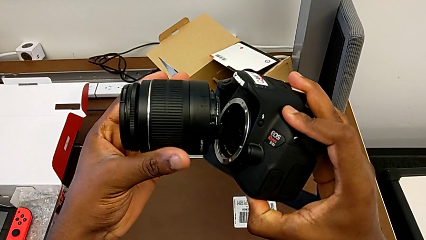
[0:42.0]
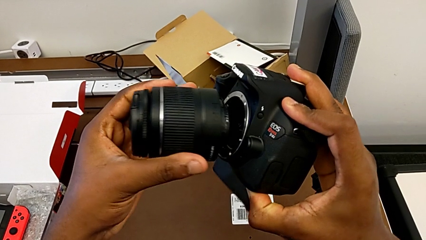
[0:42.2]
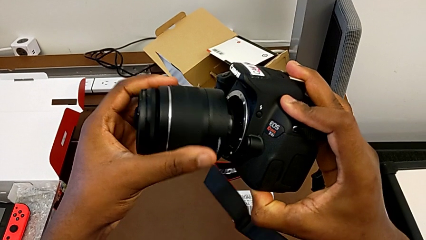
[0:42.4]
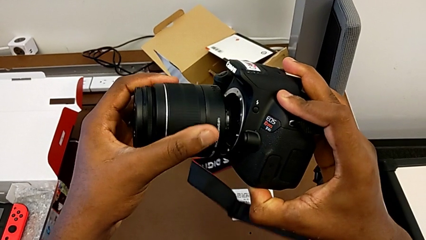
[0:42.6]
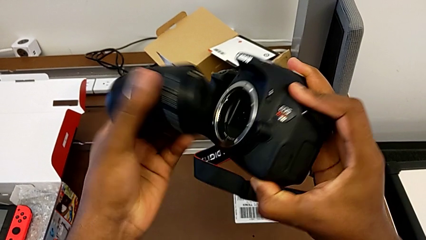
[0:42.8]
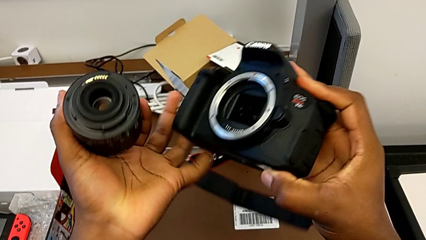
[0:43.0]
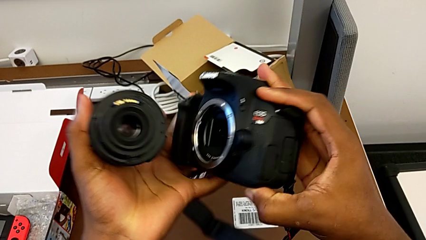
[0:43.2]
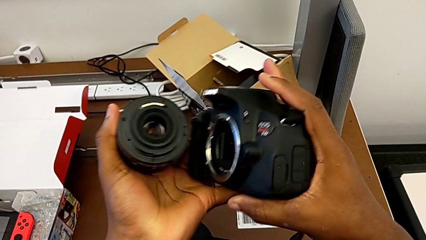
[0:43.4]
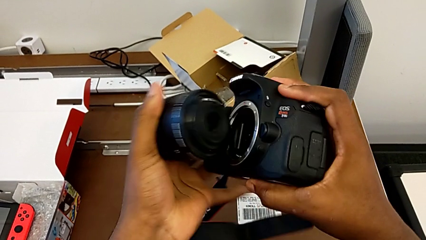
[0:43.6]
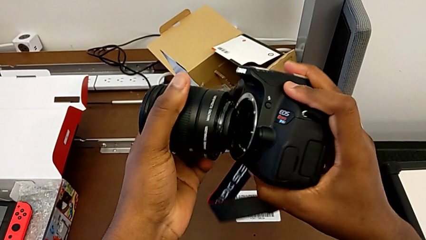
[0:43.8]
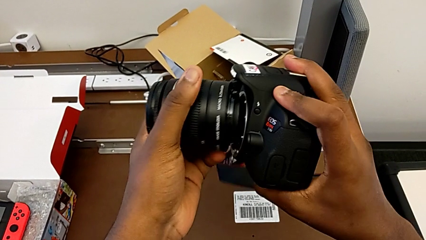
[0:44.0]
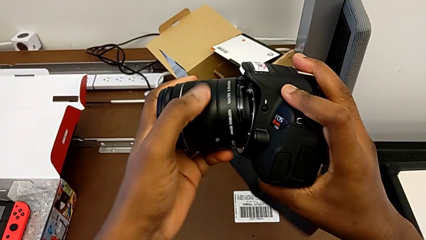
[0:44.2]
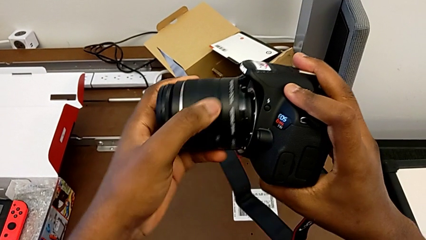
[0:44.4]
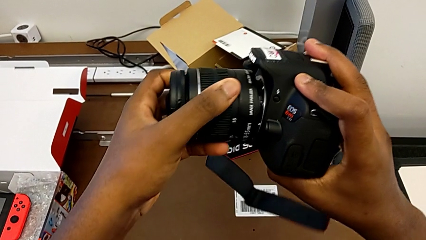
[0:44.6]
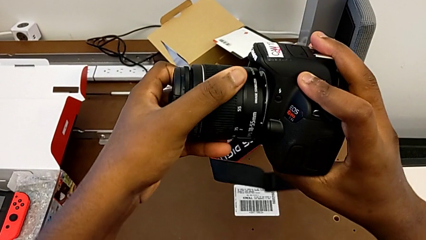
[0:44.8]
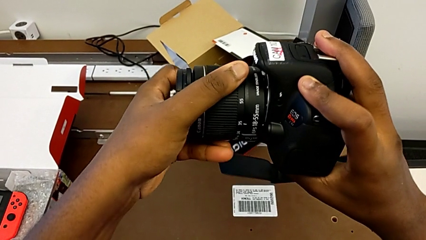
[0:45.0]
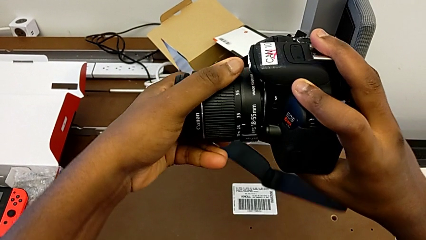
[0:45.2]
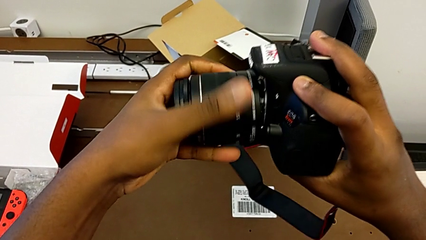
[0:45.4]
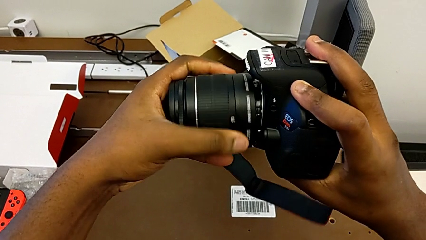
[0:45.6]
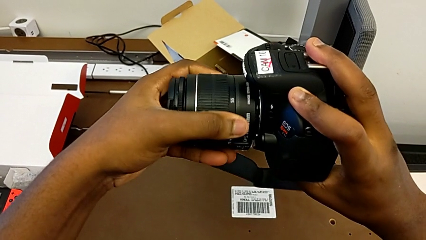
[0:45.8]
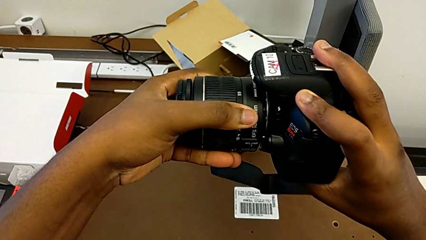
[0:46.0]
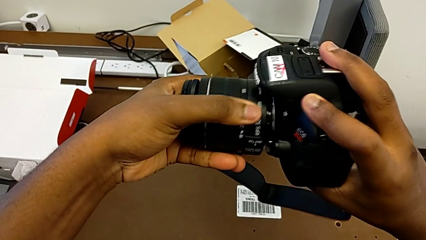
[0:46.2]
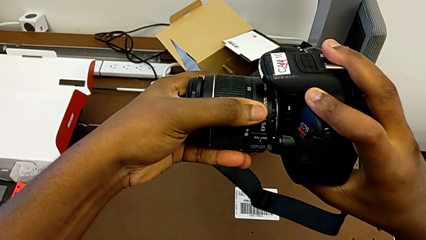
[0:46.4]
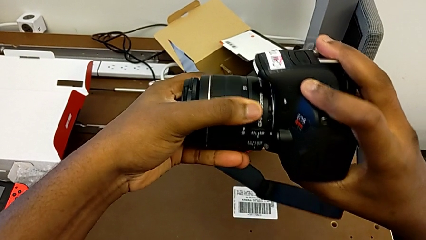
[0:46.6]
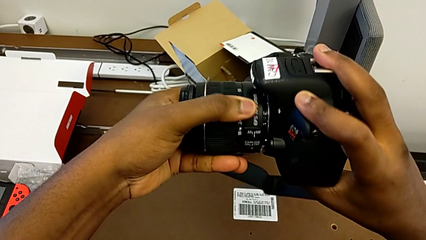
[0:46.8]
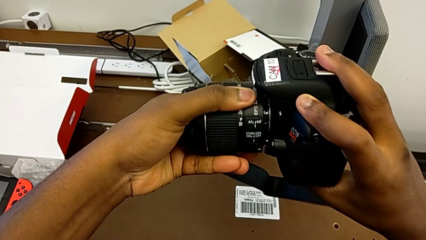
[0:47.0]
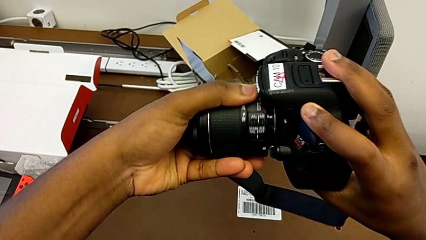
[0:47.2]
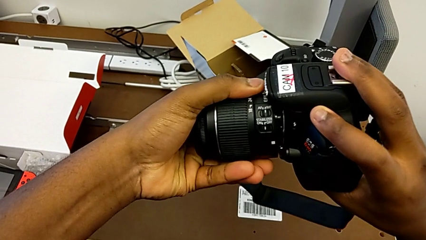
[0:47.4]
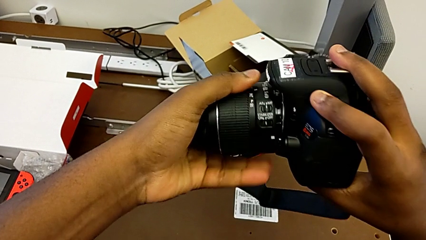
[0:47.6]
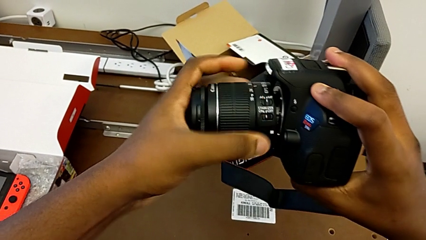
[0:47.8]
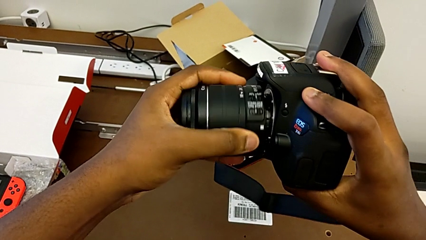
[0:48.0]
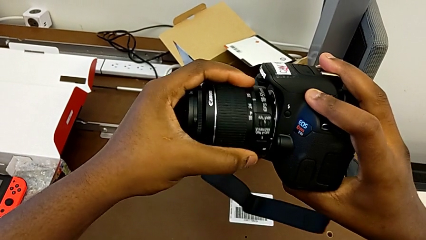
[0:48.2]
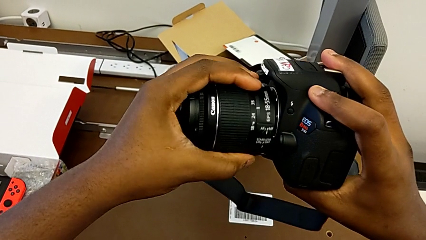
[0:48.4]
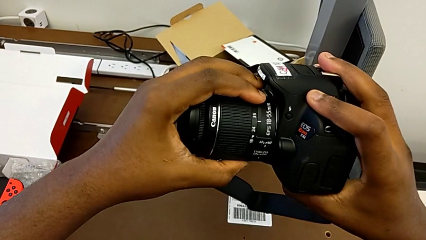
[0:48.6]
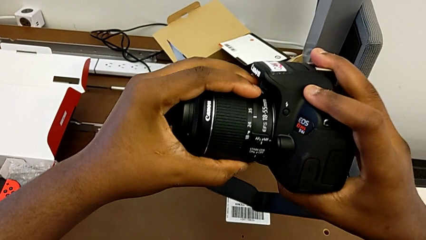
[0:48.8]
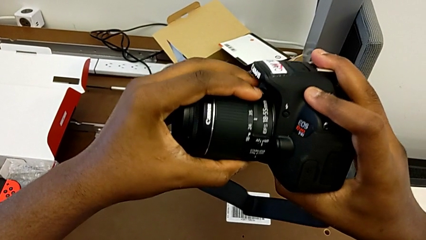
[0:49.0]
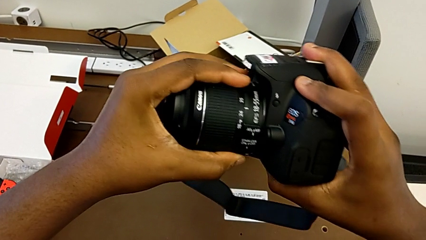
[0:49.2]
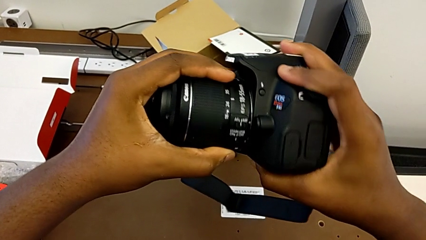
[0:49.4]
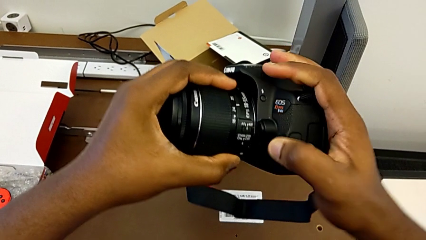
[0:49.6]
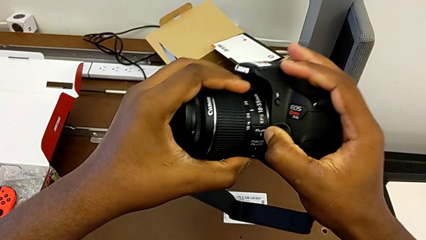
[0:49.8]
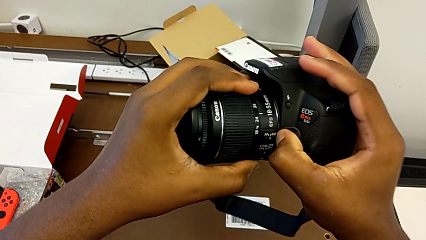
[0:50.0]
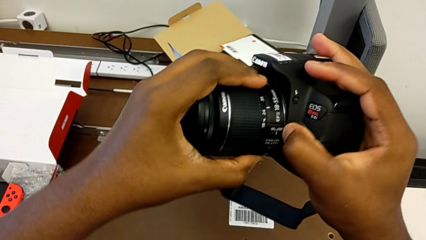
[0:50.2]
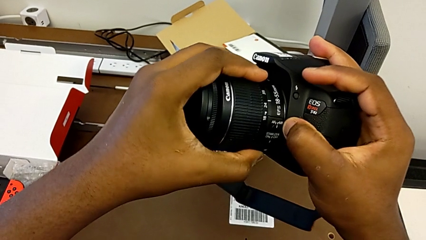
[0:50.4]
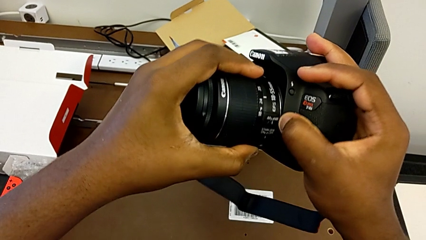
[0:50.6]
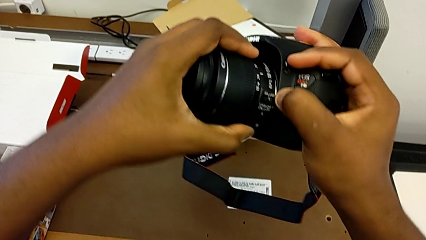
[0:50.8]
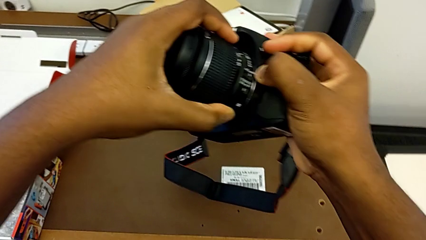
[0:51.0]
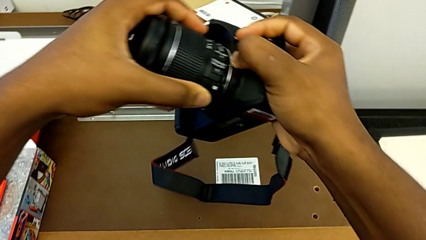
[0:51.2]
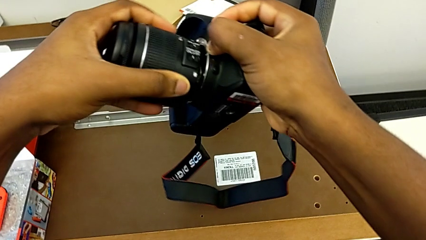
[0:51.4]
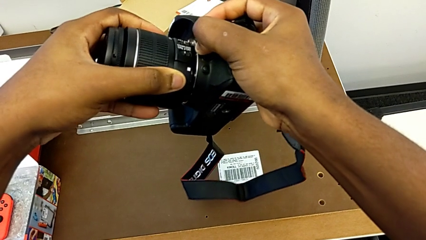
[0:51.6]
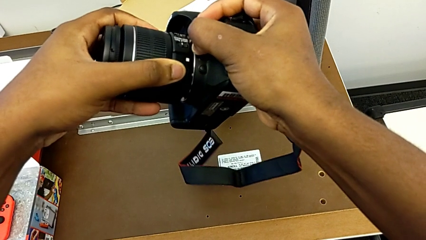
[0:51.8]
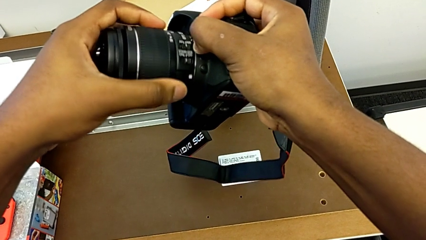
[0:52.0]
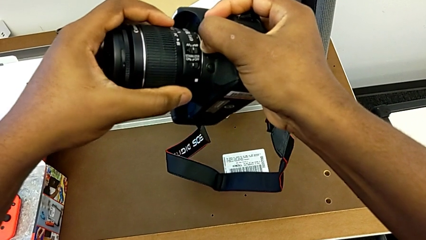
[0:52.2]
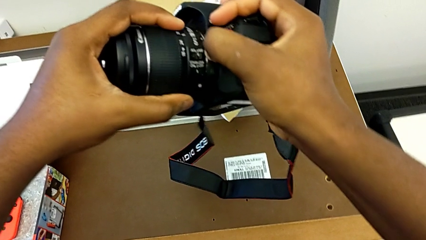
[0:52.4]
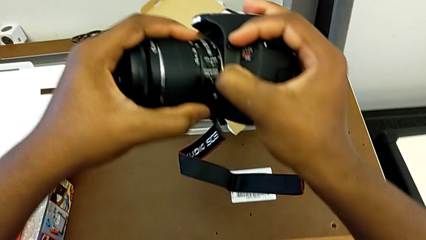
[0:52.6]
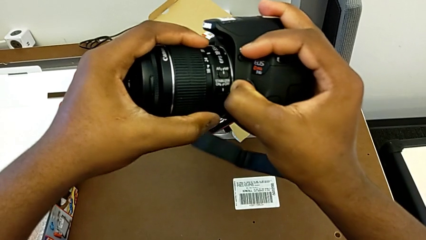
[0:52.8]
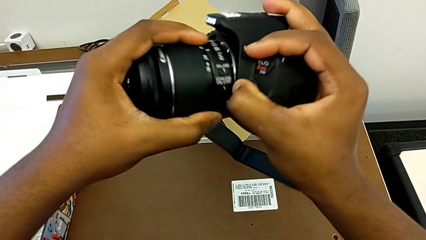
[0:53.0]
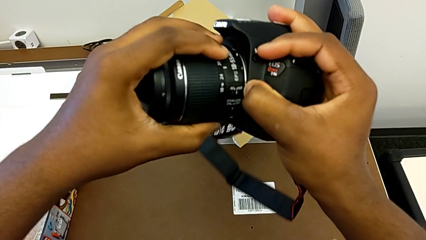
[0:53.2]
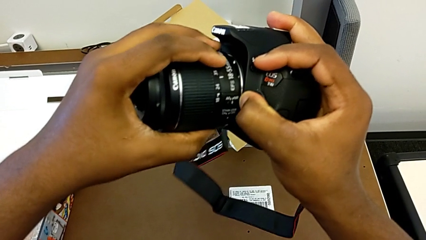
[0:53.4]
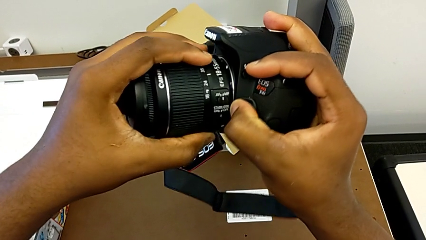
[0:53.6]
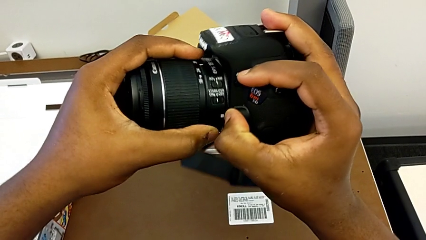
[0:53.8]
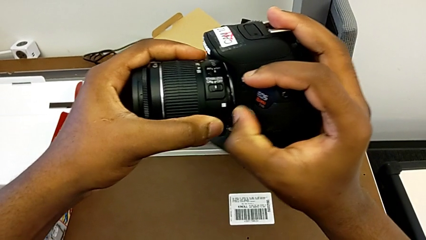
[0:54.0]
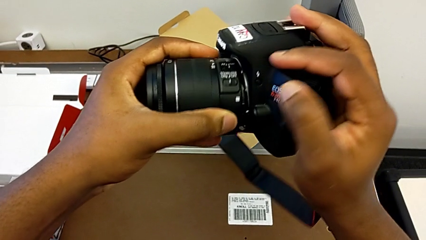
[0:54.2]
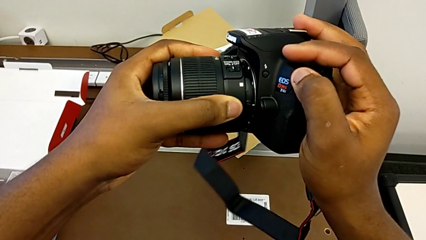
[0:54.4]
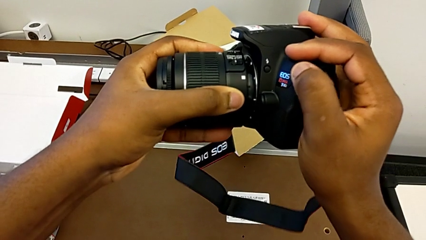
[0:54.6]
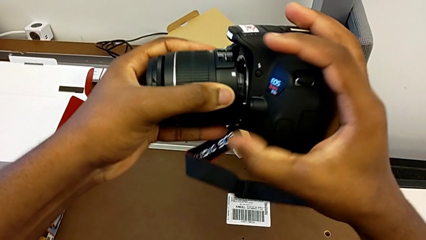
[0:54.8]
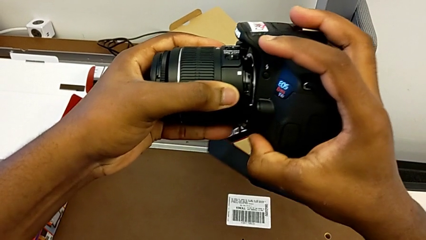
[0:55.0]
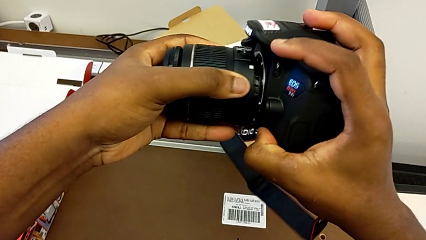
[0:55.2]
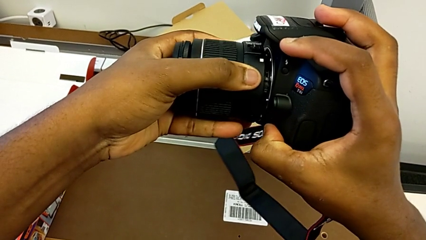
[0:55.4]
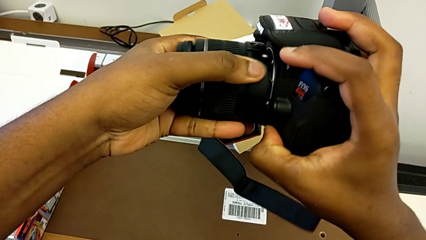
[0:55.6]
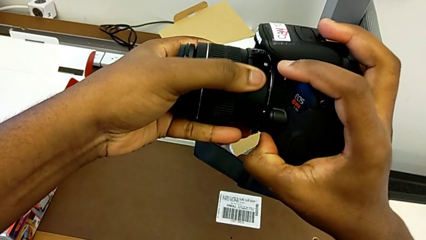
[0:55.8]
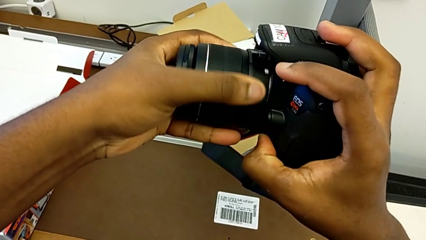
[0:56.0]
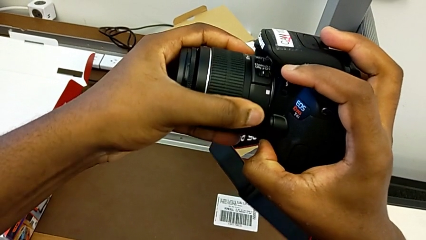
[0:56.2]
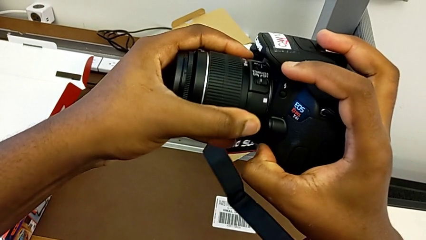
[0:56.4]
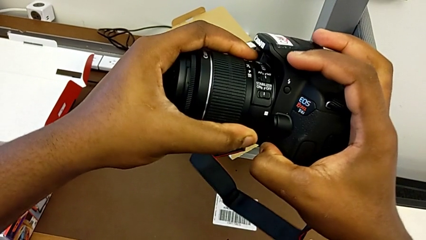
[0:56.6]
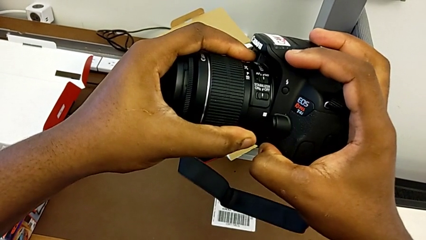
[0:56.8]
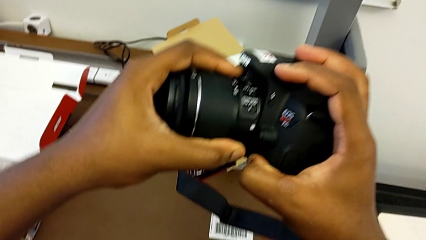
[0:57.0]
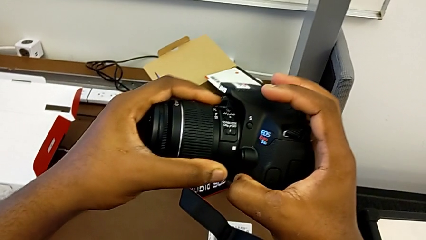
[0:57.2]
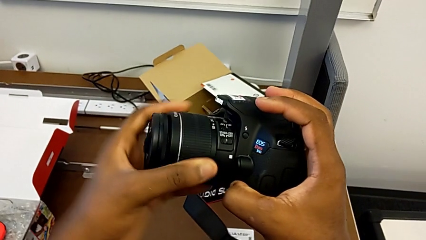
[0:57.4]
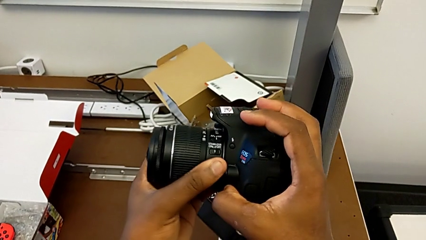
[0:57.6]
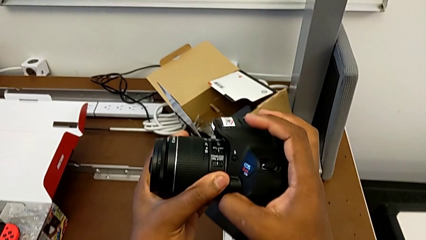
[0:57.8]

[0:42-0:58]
The camera wearer is attaching the lens. They keep inserting the lens and assemble the lens.
